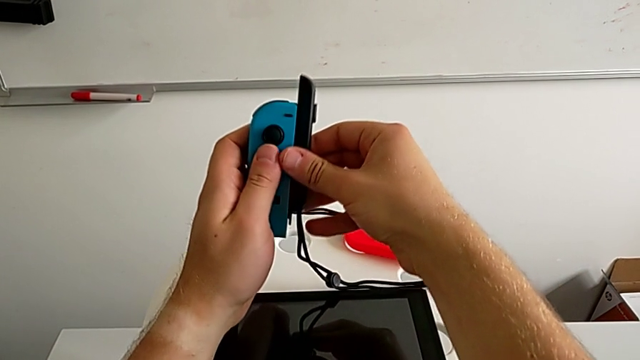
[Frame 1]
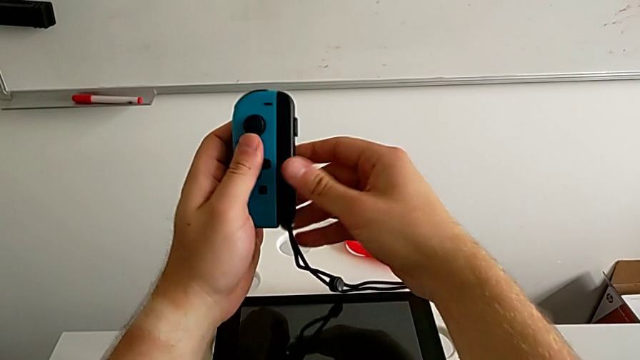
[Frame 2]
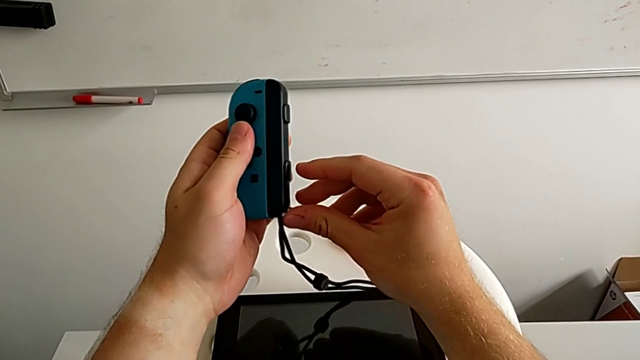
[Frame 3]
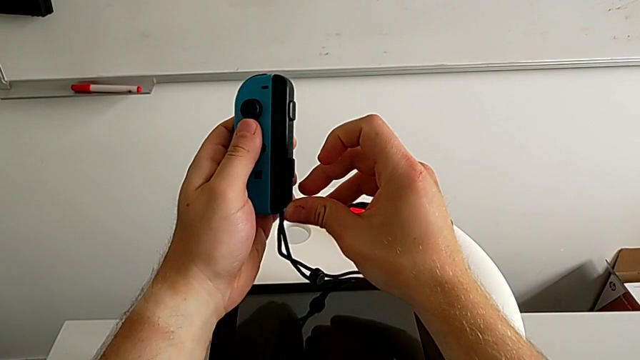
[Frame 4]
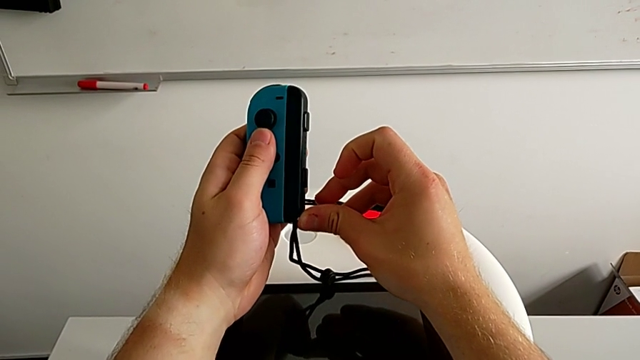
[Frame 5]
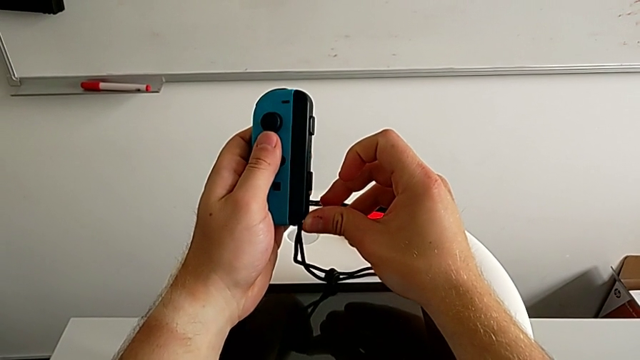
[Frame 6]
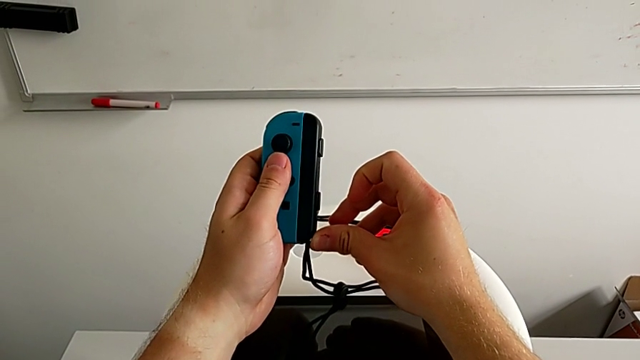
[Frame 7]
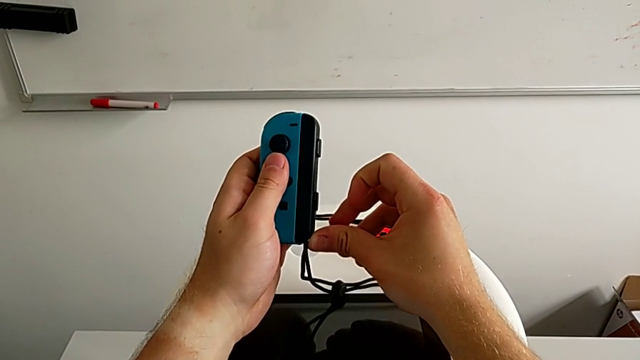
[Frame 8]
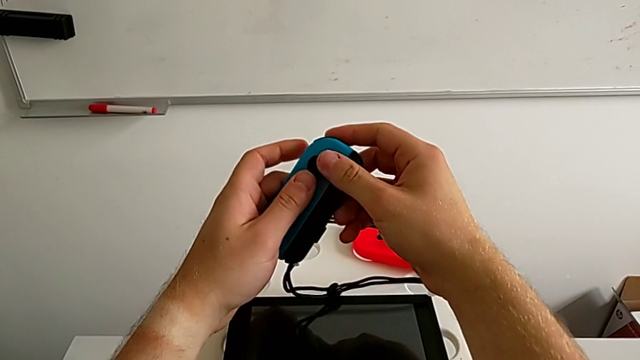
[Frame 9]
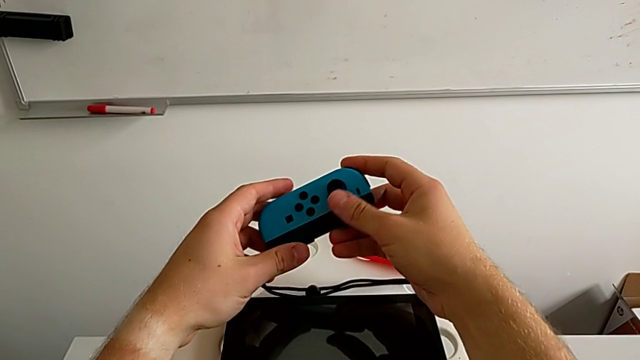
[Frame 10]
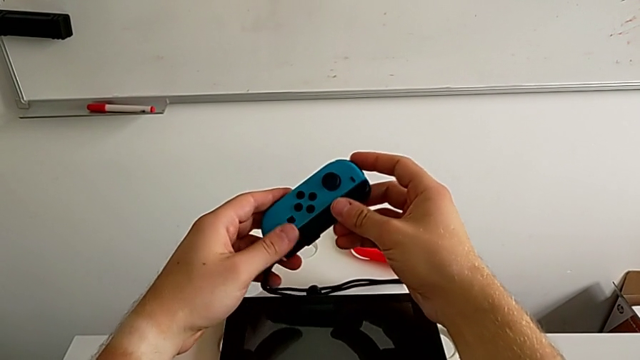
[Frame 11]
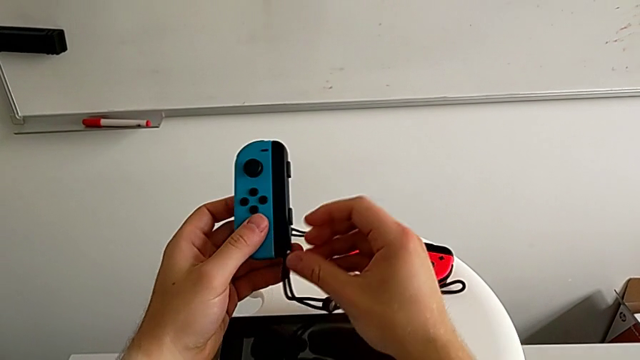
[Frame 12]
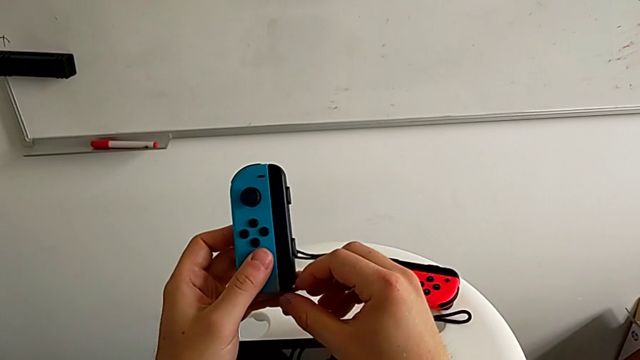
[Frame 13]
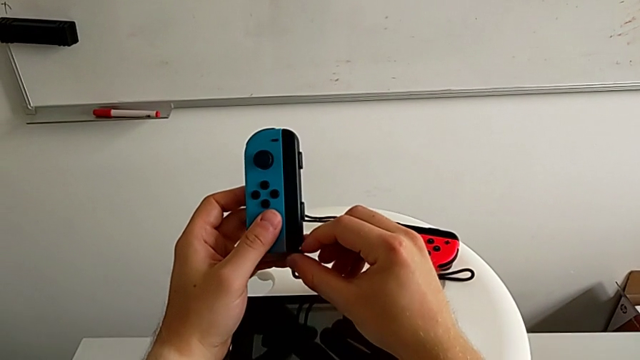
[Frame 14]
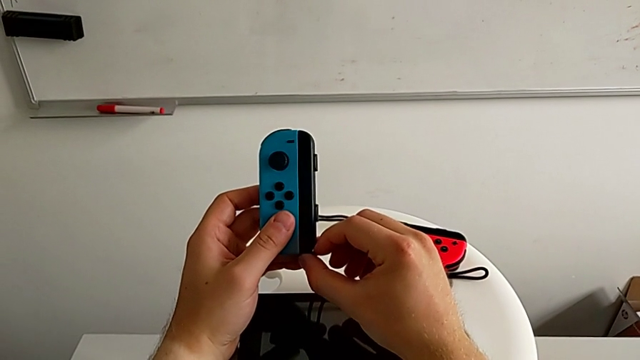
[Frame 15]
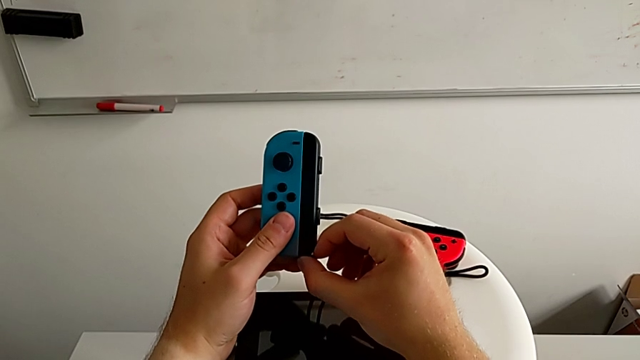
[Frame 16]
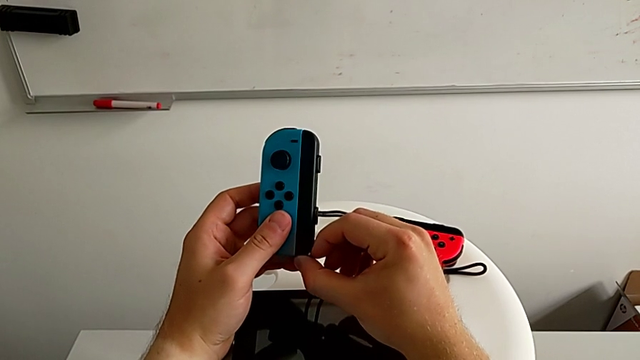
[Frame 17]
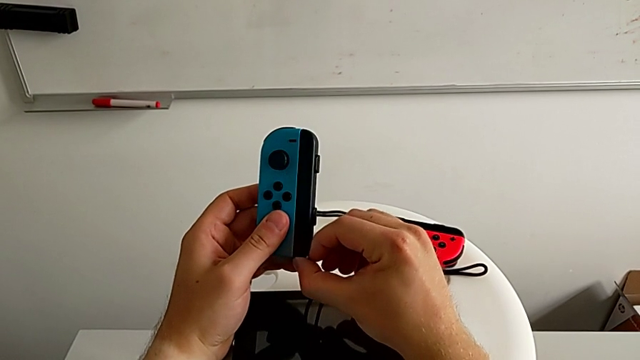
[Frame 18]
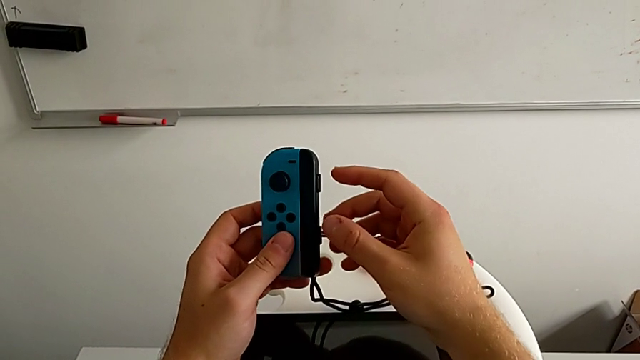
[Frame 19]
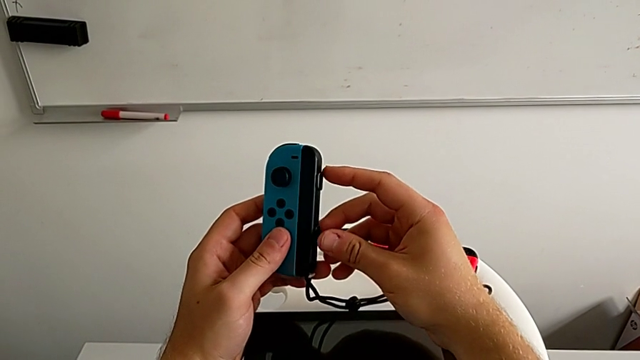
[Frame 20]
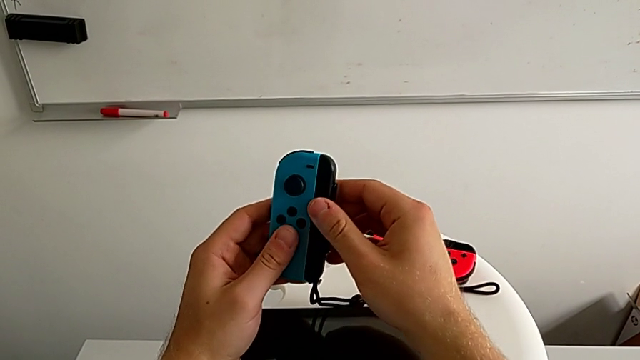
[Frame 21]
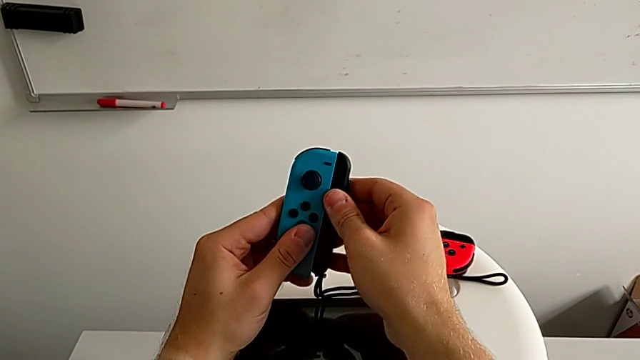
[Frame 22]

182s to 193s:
The camera wearer is exchanging Joy-Con controllers from the Nintendo Switch onto the Joy-Con straps. They grab the blue Joy-Con controller, rotate the second Joy-Con strap, insert it, withdraw it, rotate it and insert it. They push the second Joy-Con strap lock.

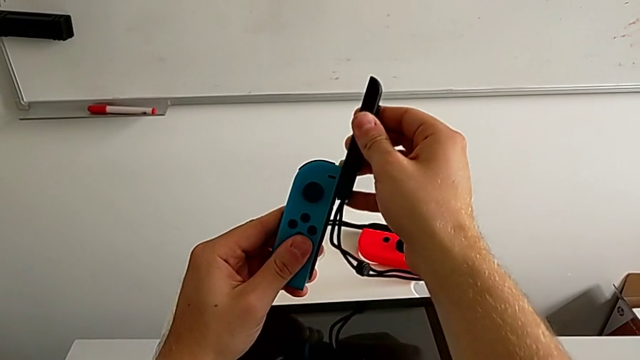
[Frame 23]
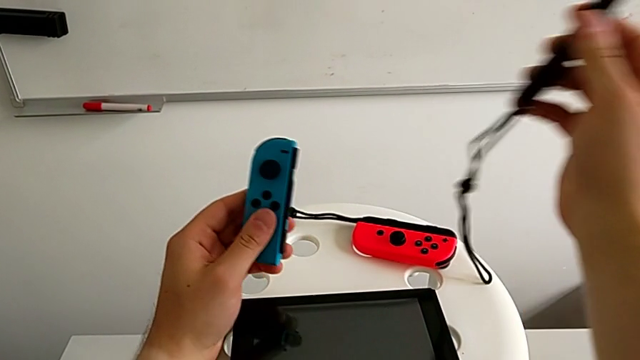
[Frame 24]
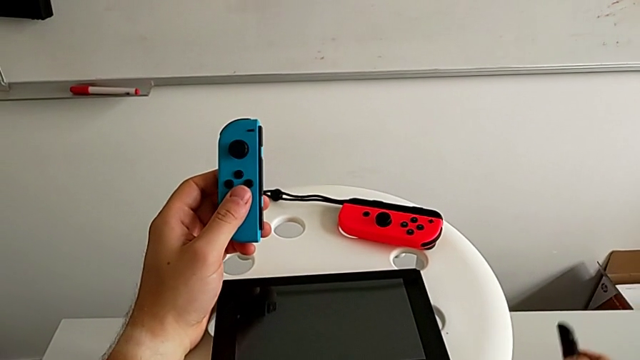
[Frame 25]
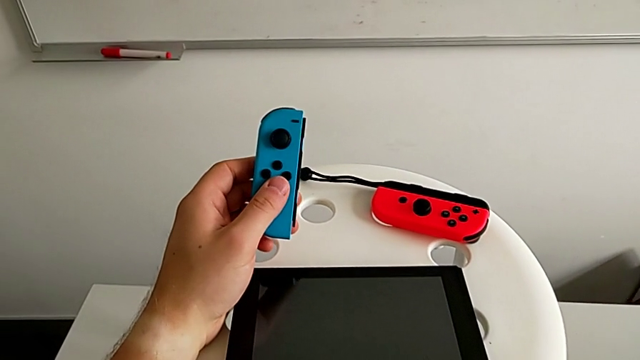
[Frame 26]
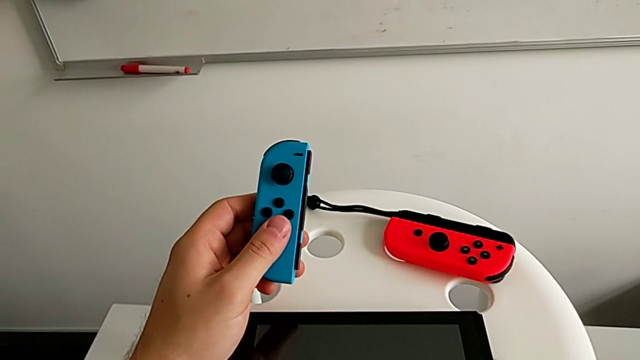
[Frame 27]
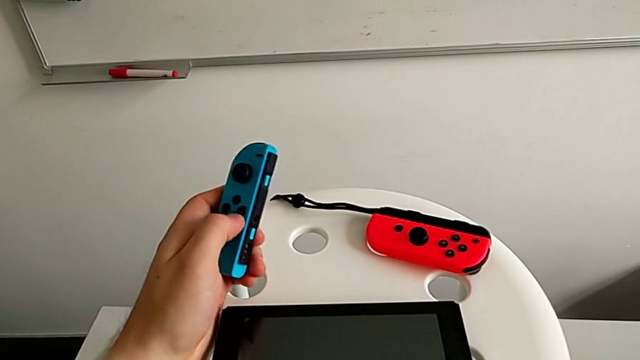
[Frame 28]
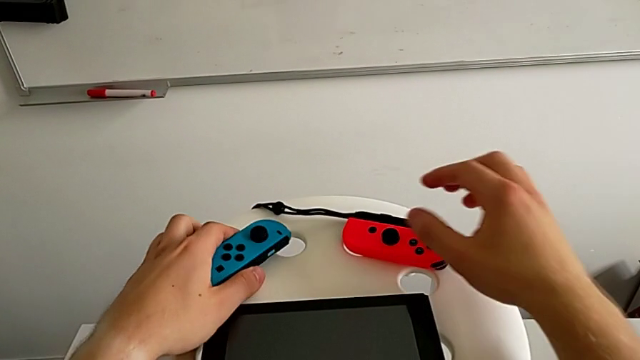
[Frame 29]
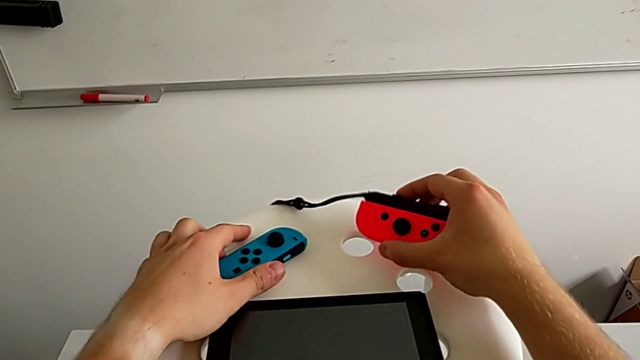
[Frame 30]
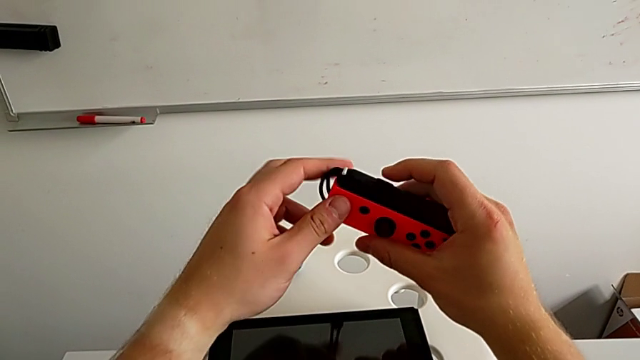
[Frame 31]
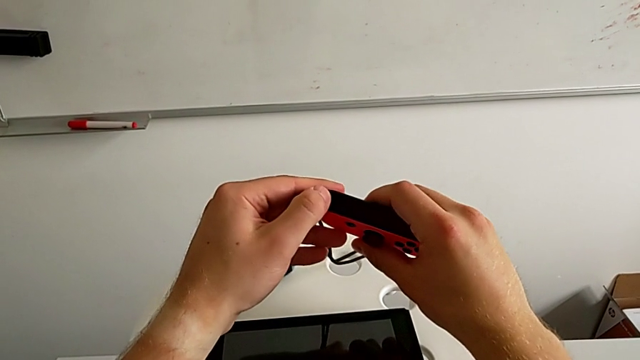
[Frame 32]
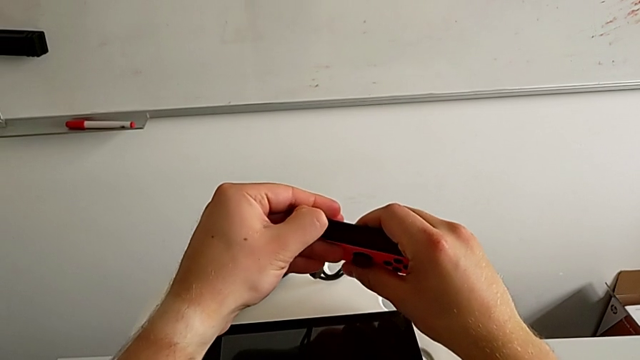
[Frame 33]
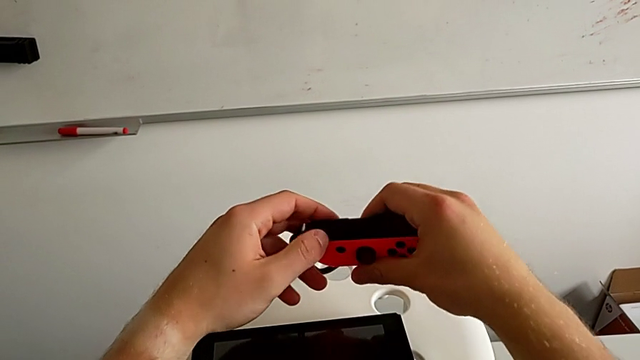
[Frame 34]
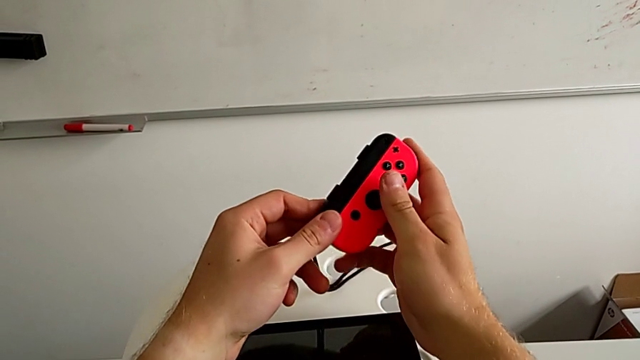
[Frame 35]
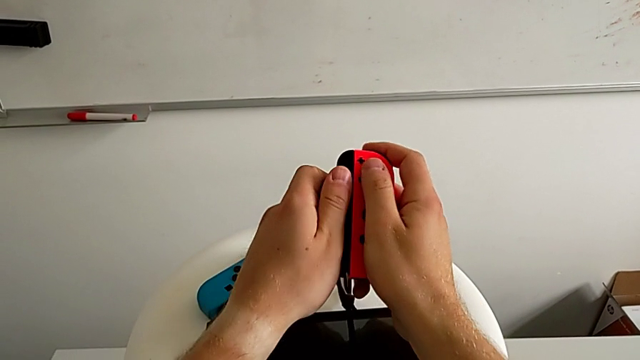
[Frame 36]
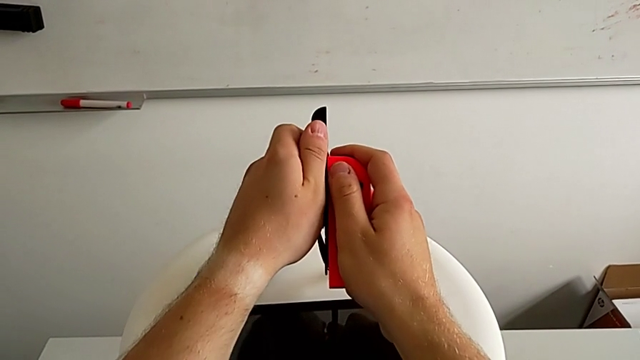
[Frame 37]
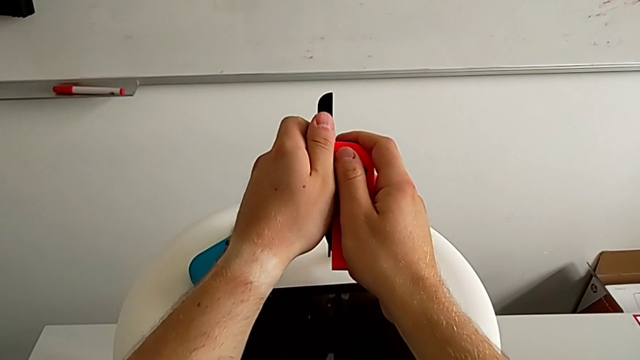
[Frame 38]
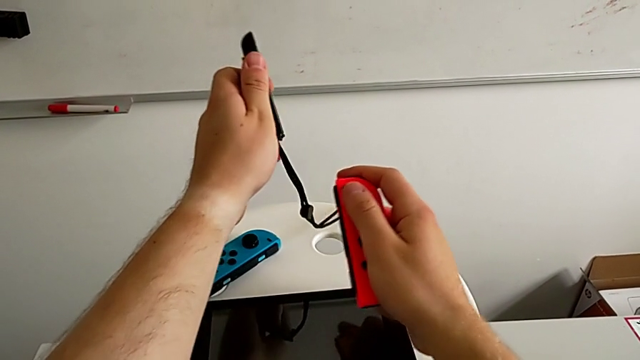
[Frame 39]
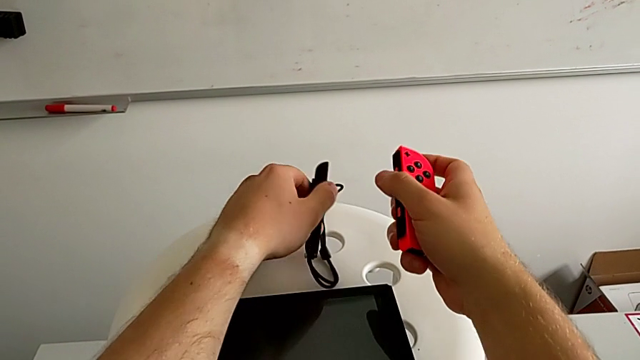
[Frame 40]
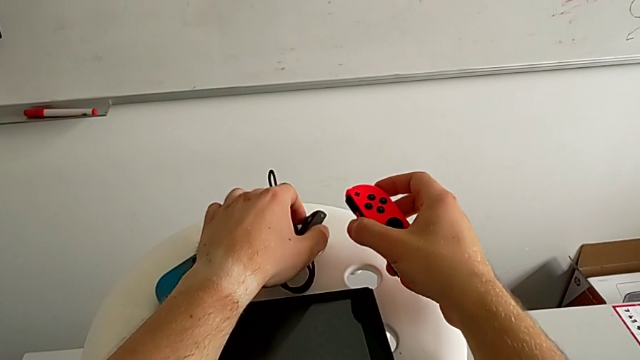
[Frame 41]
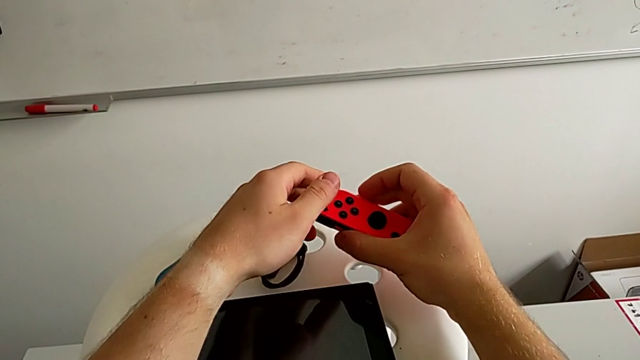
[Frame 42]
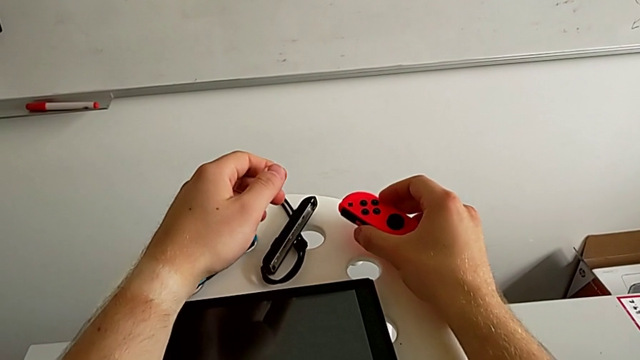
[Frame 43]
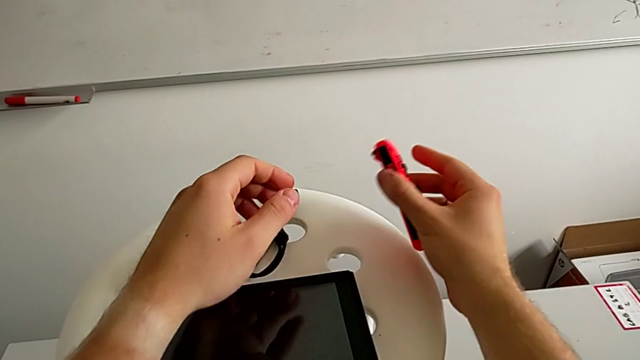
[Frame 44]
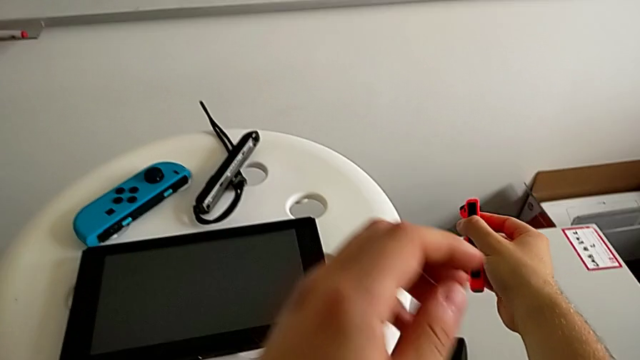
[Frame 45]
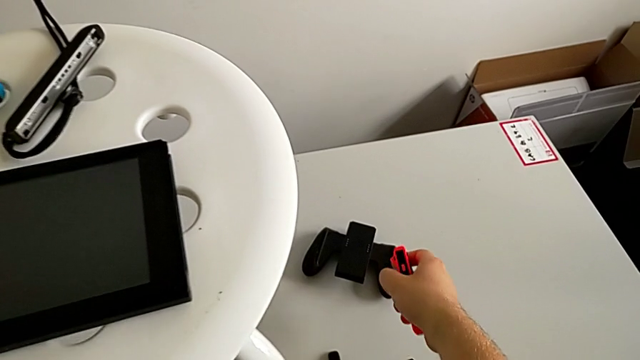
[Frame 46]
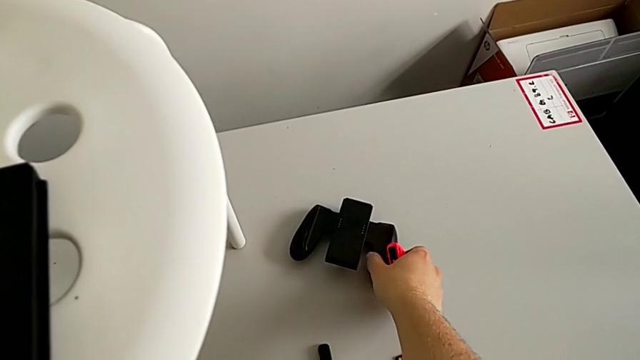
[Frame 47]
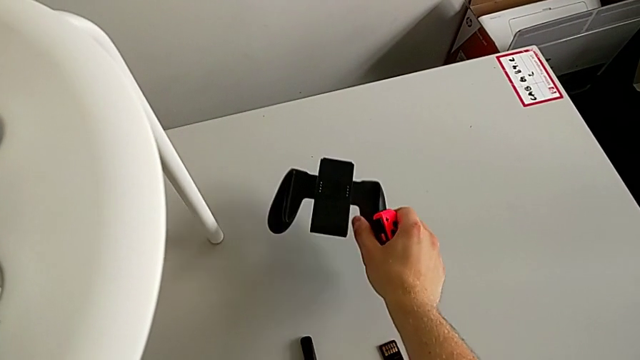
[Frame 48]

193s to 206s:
The camera wearer is exchanging Joy-Con controllers from the Joy-Con straps to the Joy-Con comfort grip. They rotate the blue Joy-Con controller, pull the second Joy-Con strap lock, withdraw the second Joy-Con strap and place it. They place the blue Joy-Con controller, lift the red Joy-Con controller and pull the first Joy-Con strap lock.
